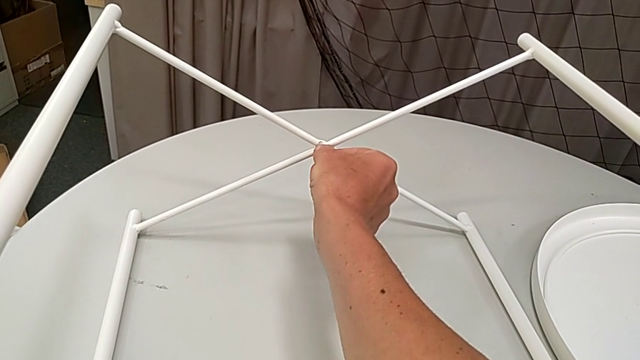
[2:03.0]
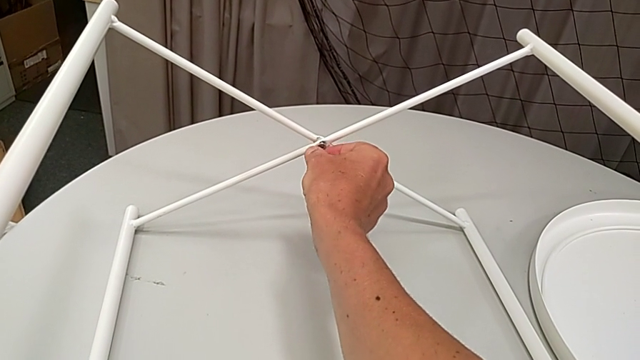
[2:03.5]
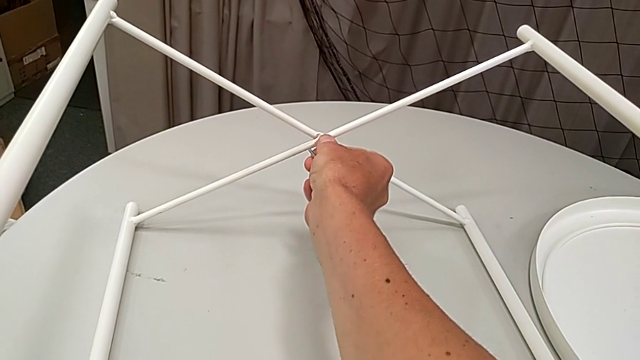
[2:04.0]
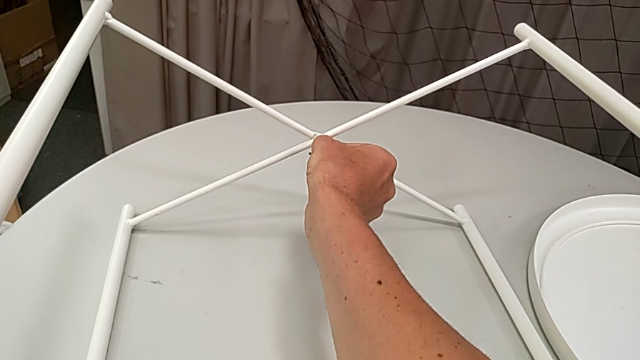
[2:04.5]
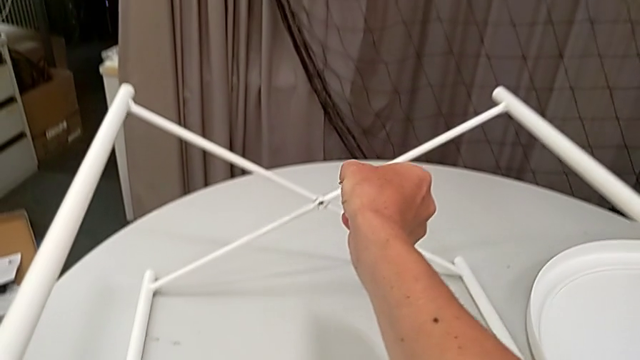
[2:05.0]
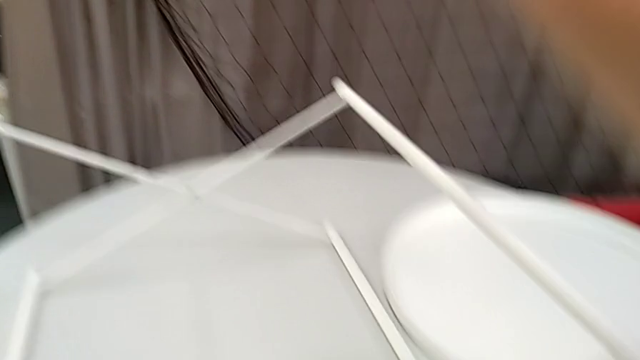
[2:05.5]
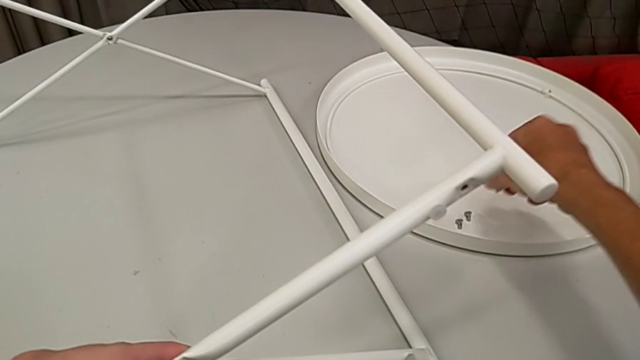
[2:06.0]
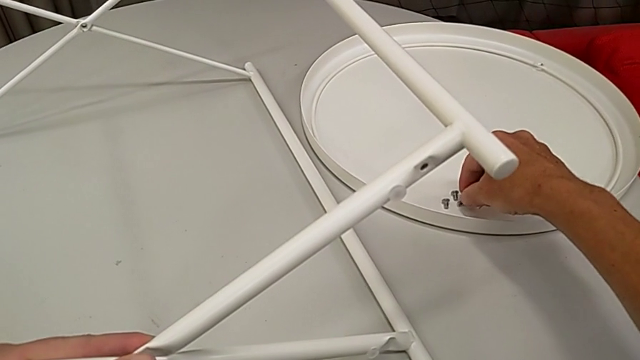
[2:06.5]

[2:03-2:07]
The camera wearer is unscrewing the screw of the legs. They disassemble the hex socket head with the right hand, withdraw the Allen wrench with the right hand and place the hex socket head.

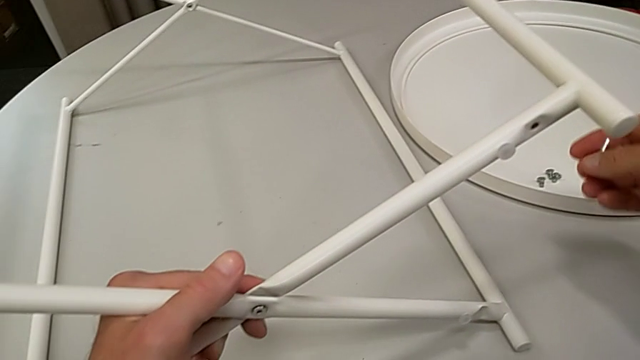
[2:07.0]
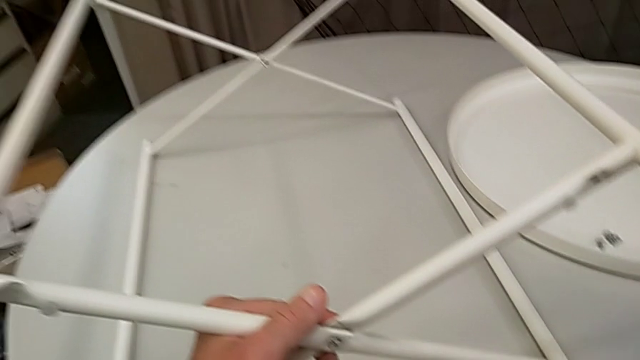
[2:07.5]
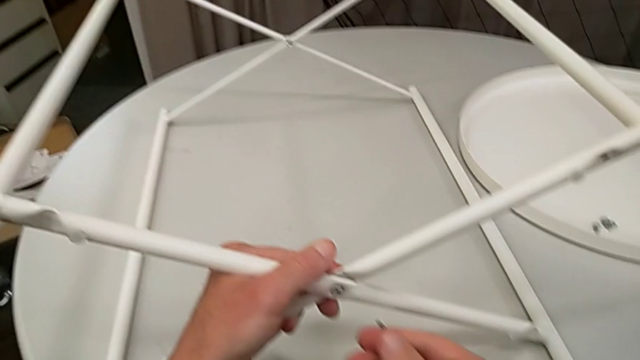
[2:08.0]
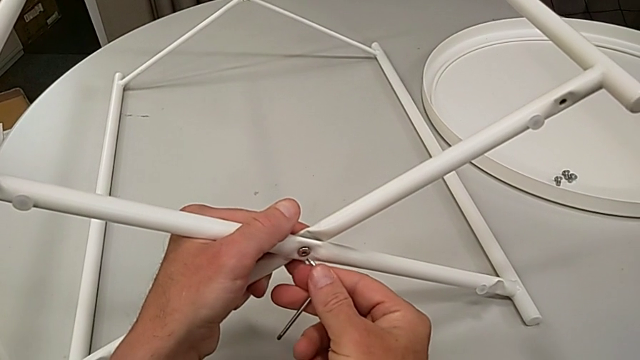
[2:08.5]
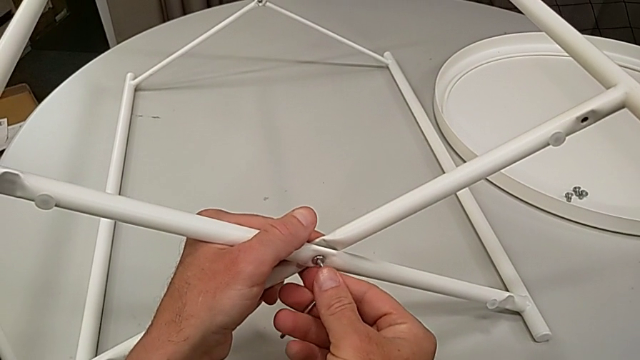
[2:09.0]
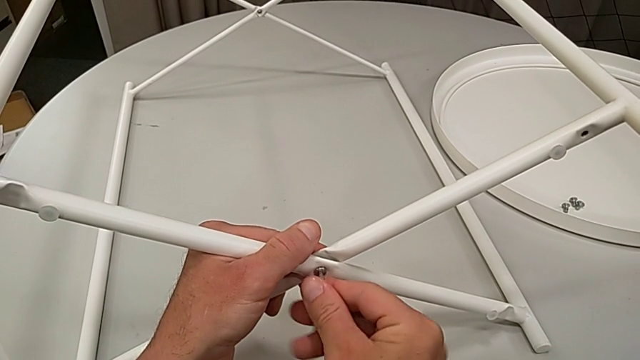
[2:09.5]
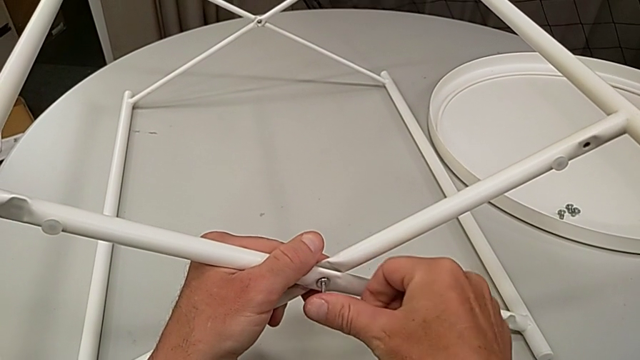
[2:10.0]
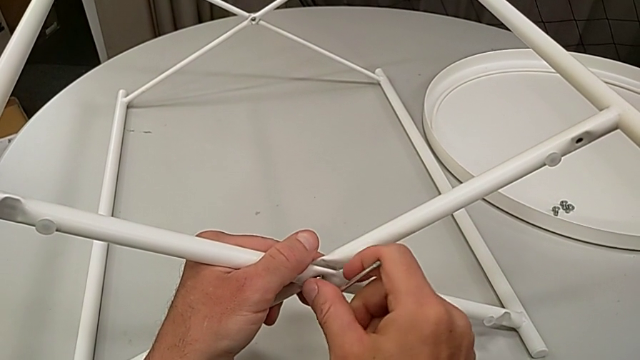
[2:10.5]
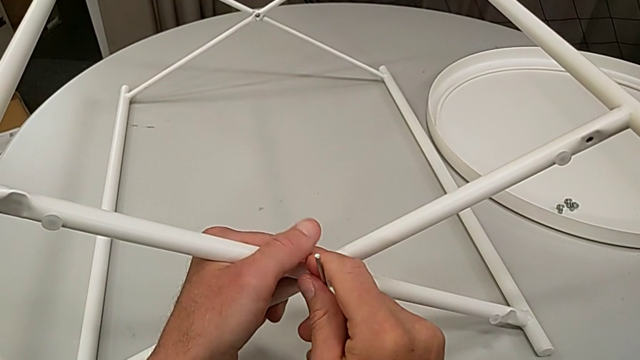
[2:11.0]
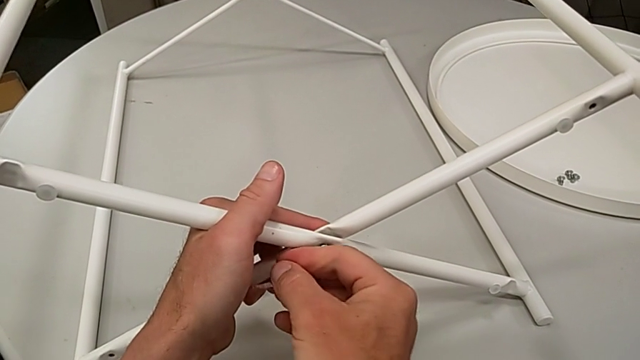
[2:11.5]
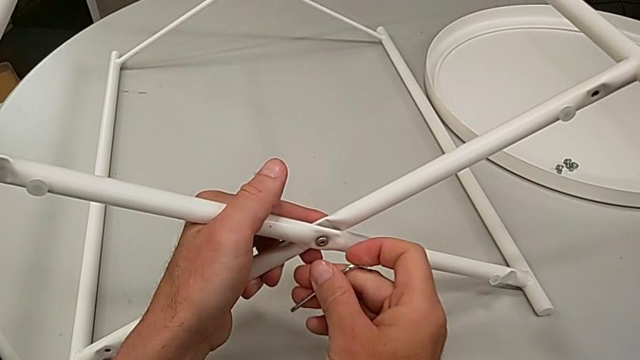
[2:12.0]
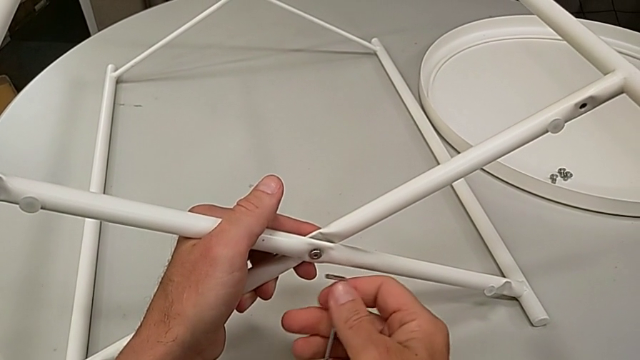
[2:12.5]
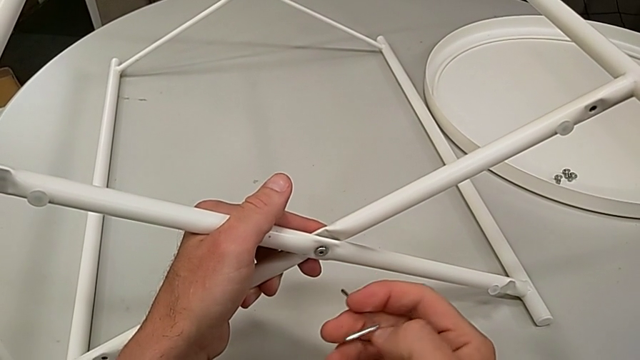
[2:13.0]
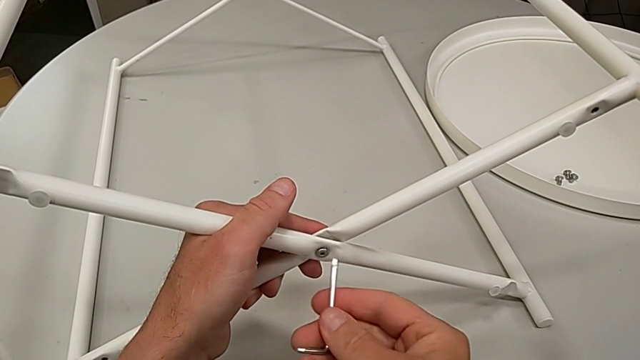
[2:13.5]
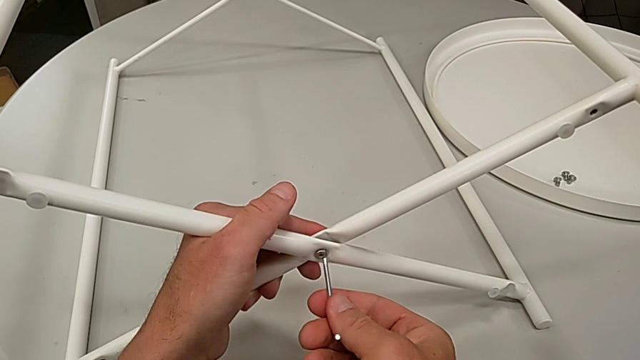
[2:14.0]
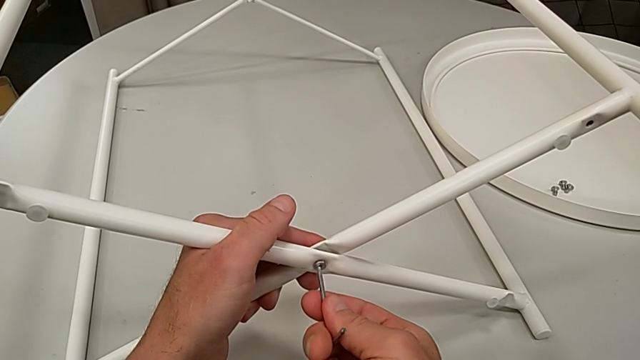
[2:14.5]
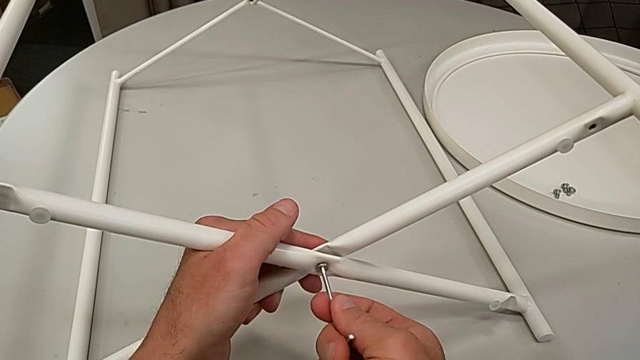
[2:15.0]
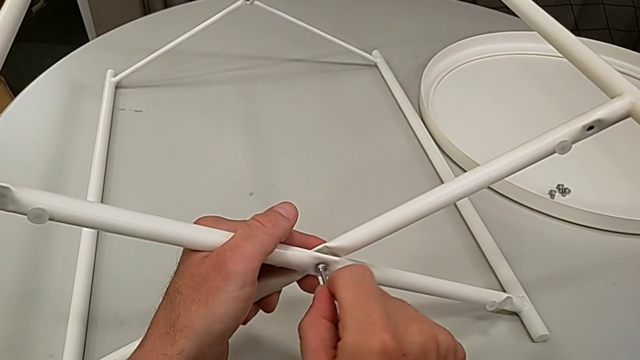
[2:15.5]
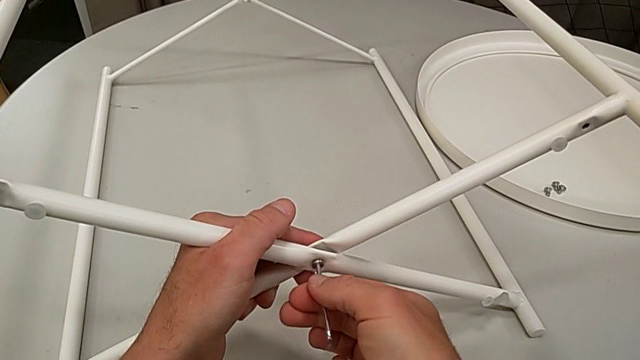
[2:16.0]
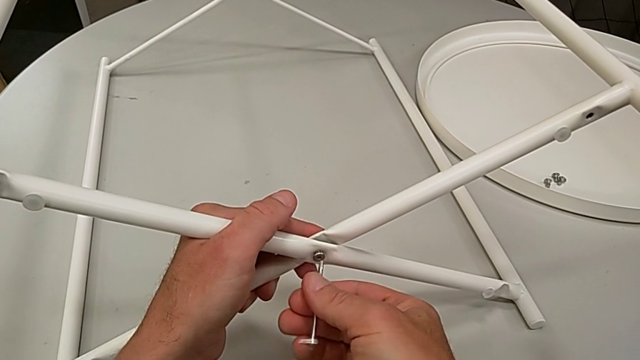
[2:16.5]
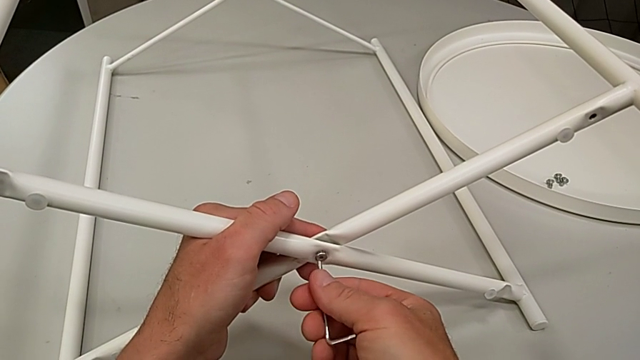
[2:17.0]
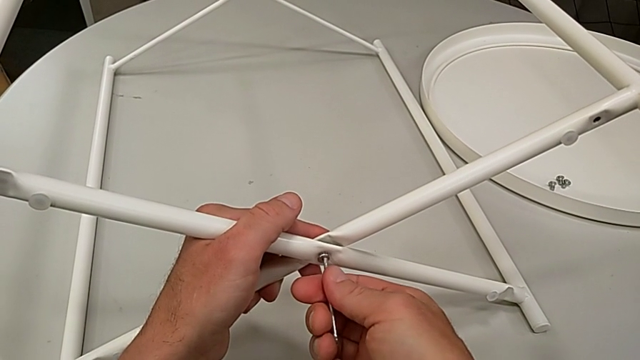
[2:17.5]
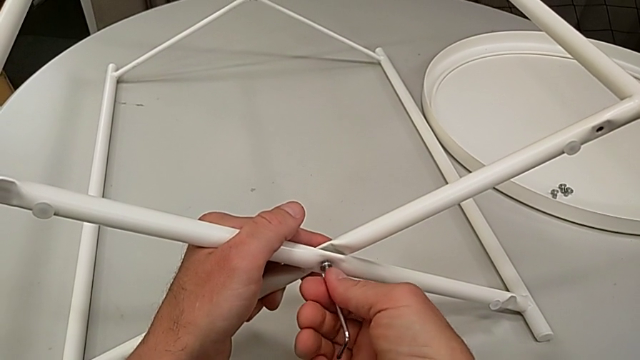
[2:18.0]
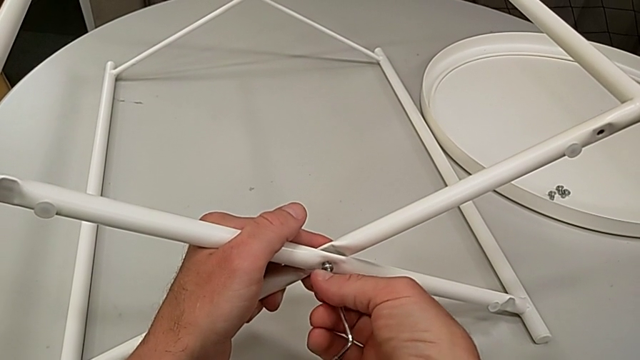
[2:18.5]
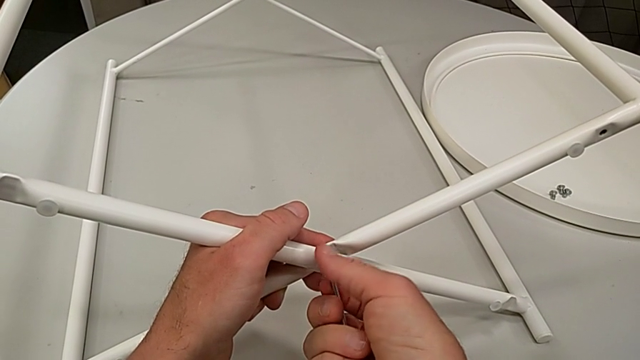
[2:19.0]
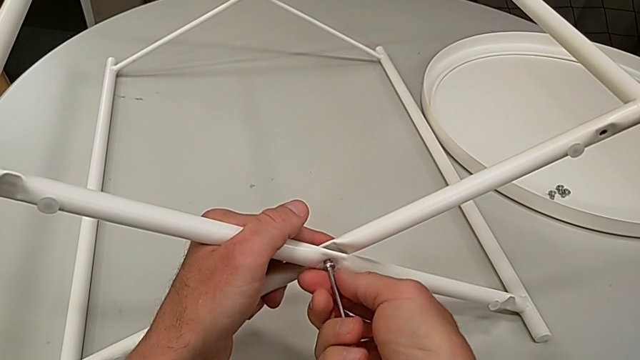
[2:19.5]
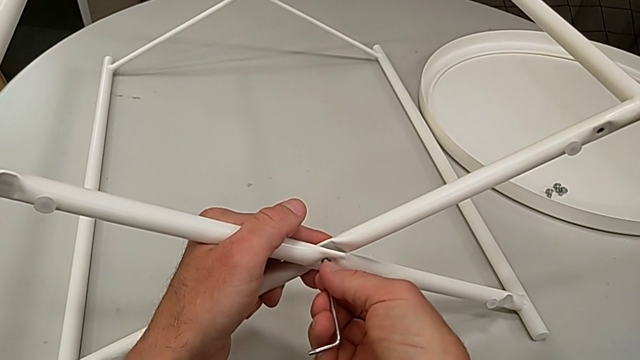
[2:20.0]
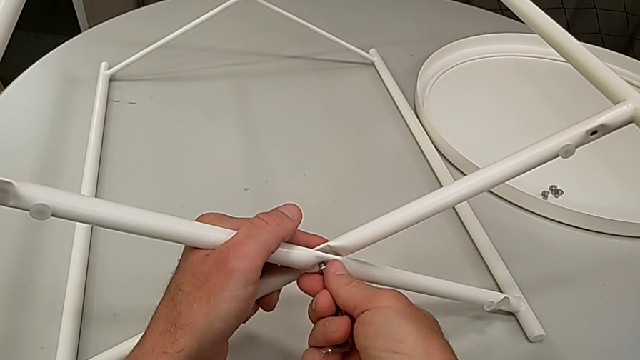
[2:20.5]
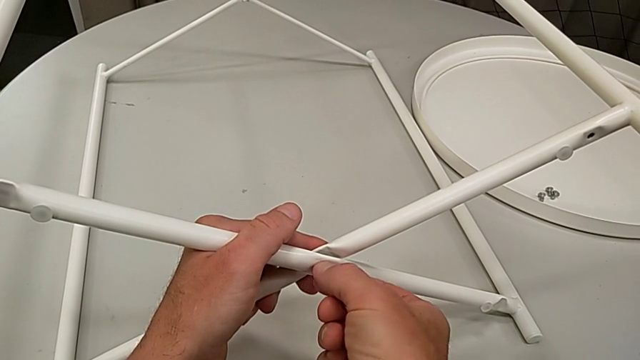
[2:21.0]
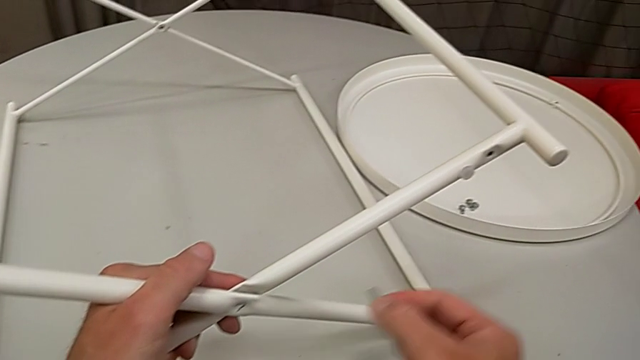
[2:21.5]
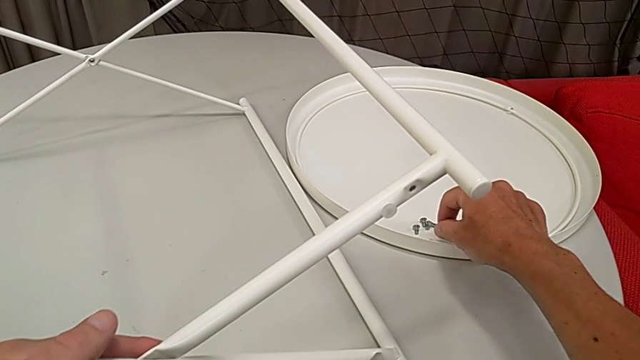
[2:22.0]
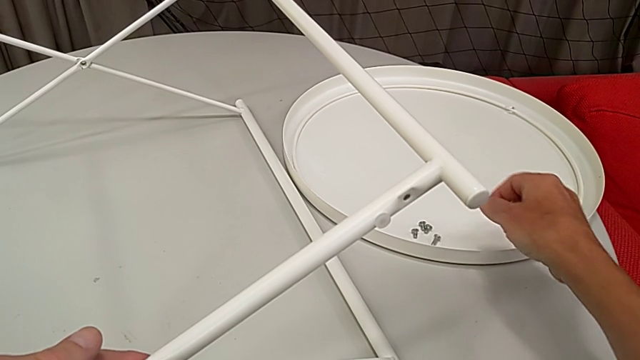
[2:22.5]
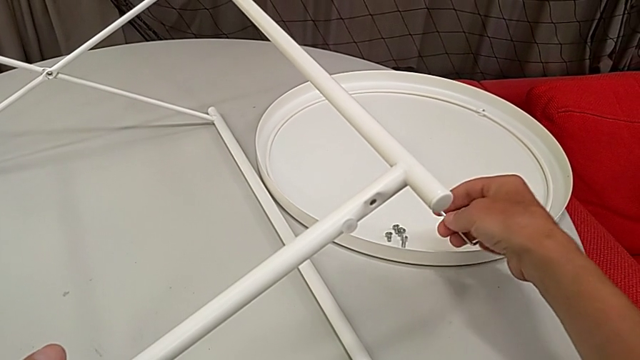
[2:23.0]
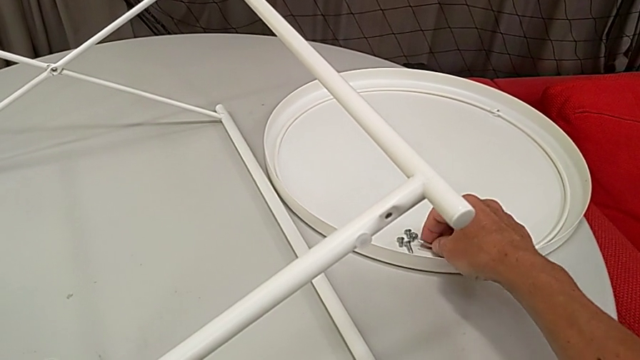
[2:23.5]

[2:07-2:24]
The camera wearer unscrews the screw of the legs. They insert the Allen wrench, unscrew the hex socket head, withdraw the Allen wrench, rotate it, insert it, unscrew the hex socket head, disassemble the hex socket head with the right hand, withdraw the Allen wrench with the right hand, place the hex socket head and place the Allen wrench.
